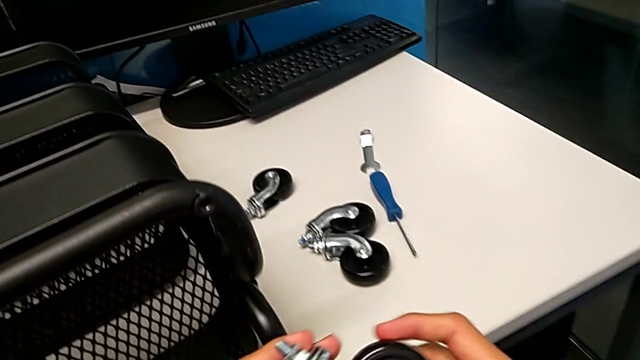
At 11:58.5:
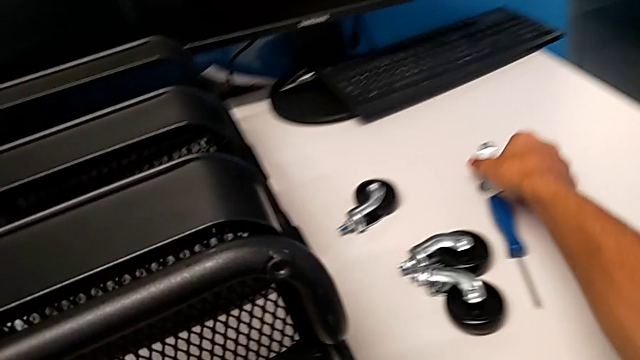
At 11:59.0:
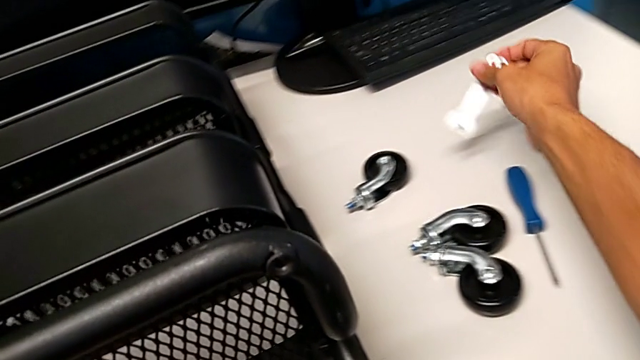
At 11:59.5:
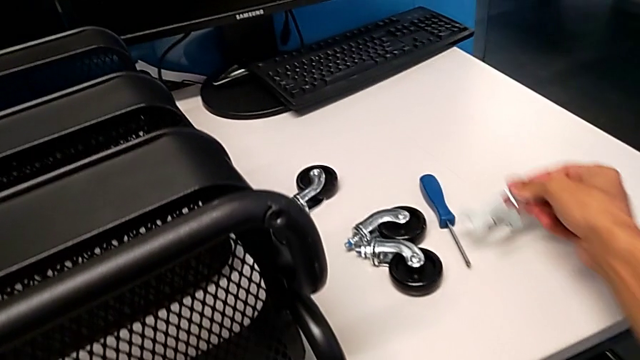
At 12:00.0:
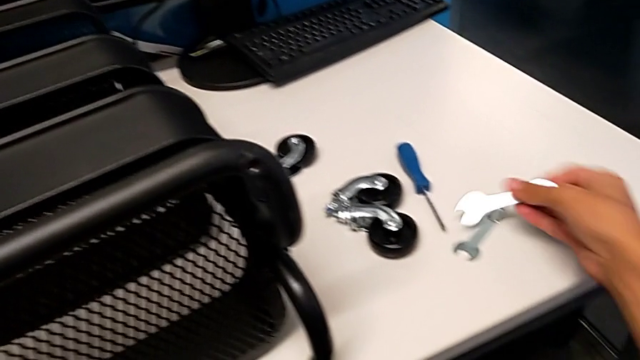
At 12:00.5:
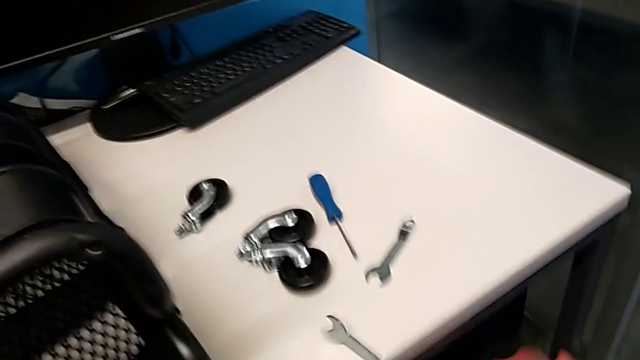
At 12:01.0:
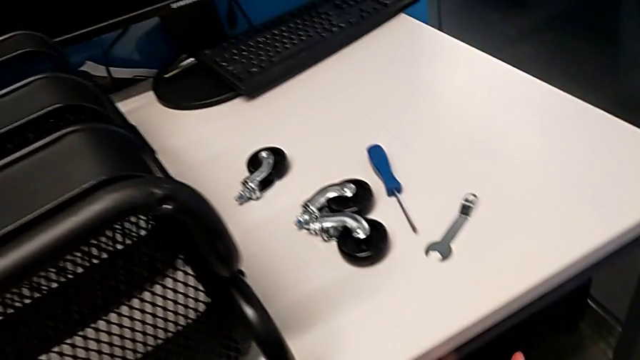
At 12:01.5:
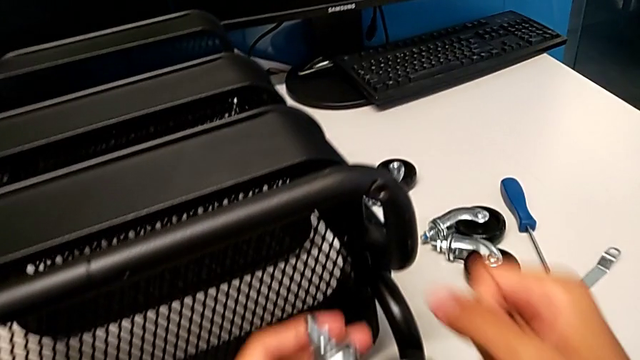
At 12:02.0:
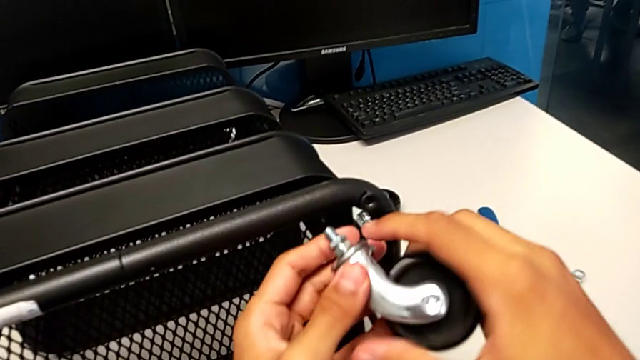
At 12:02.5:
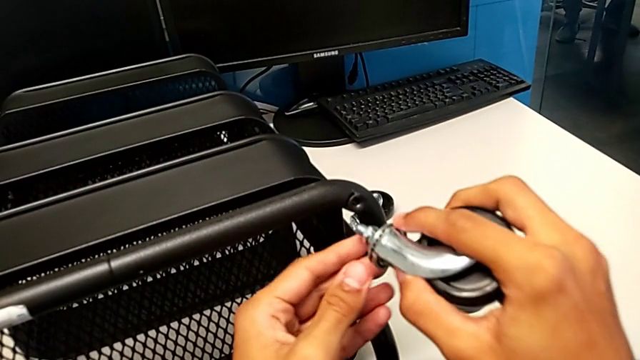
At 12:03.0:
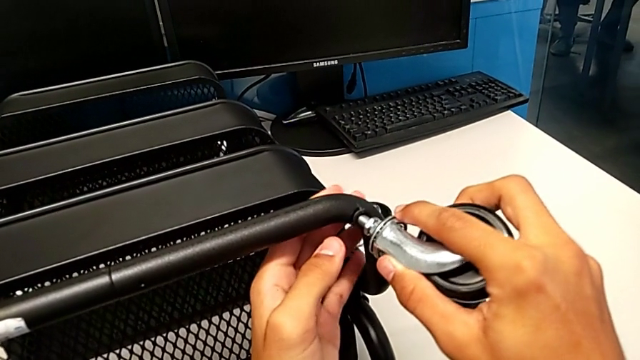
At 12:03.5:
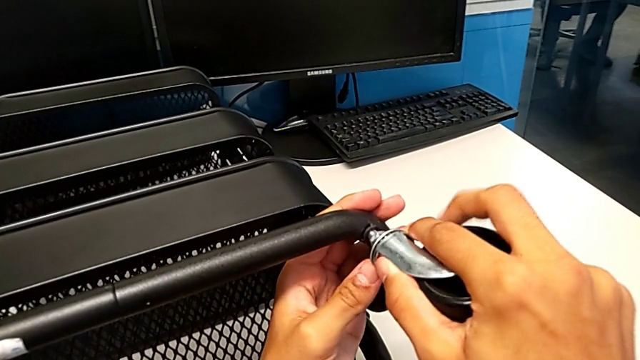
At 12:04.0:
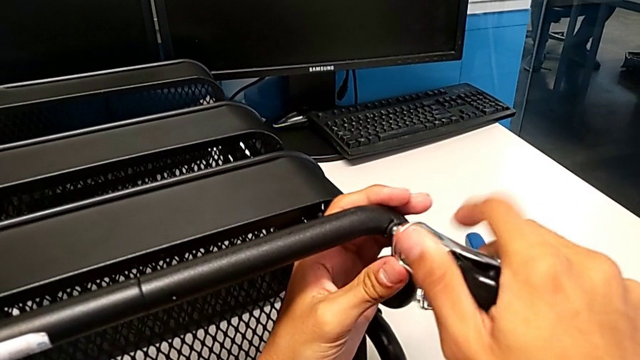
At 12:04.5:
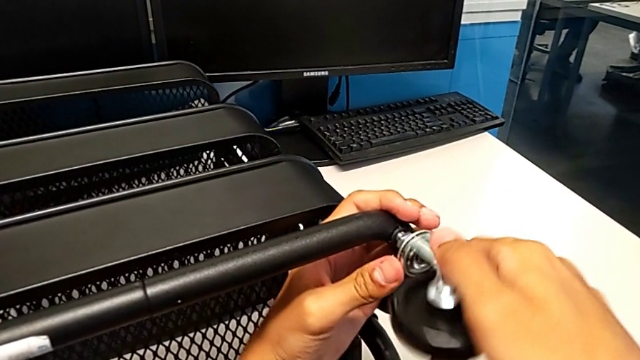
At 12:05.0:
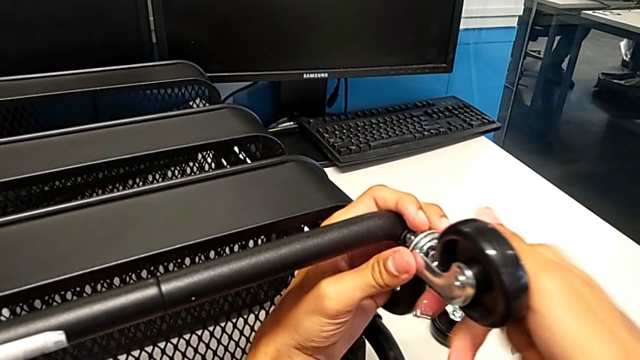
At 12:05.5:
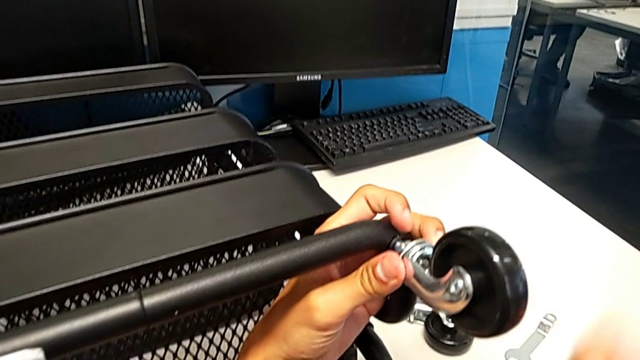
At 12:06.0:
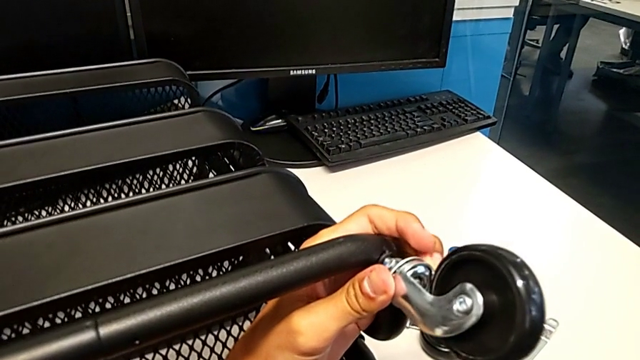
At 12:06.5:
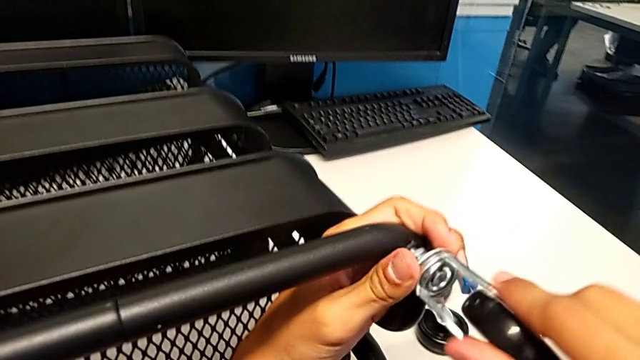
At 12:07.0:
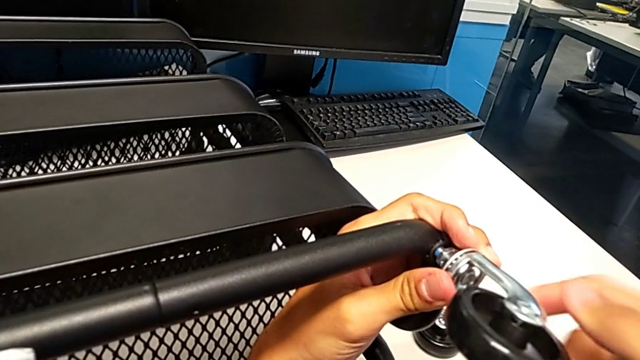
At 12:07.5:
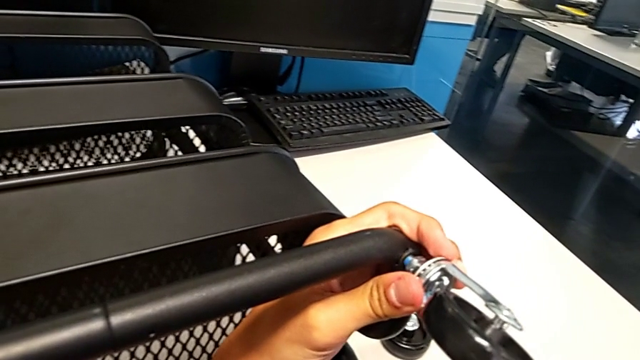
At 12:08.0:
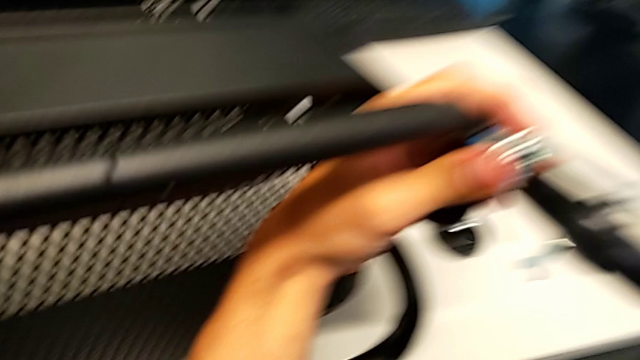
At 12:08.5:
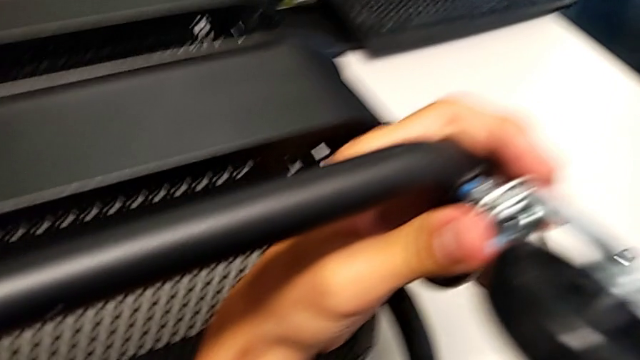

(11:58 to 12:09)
The camera wearer is assembling the shelf's wheels. They grab the hexagonal wrench, place it twice, insert the wheel and screw it.

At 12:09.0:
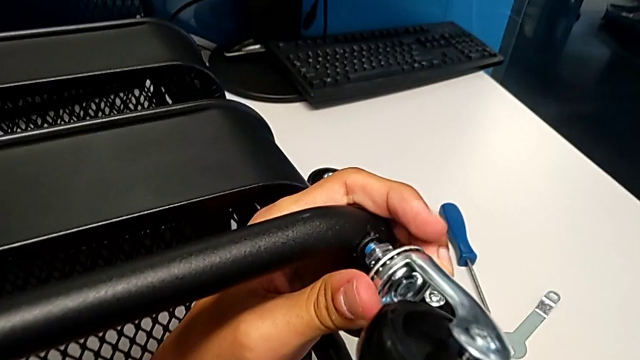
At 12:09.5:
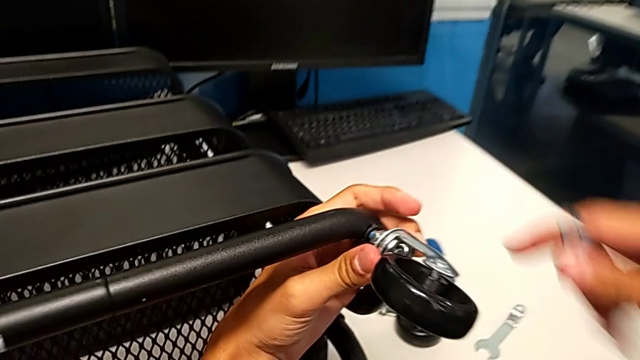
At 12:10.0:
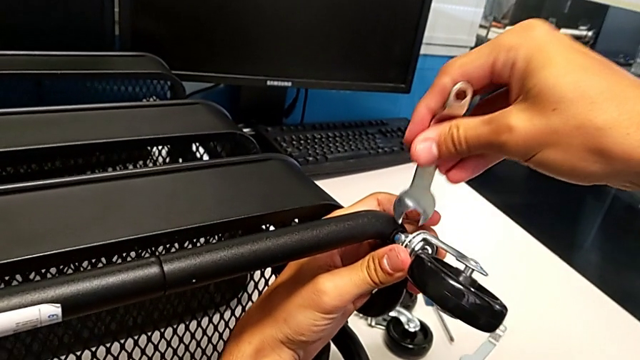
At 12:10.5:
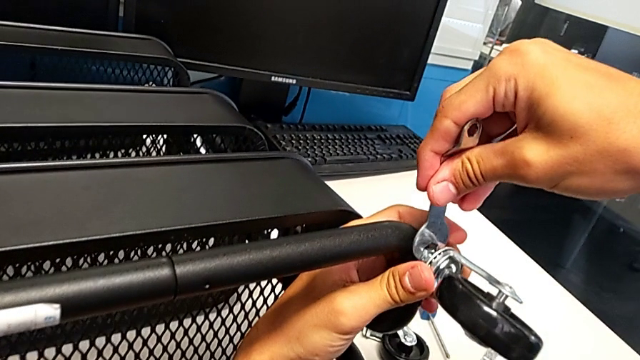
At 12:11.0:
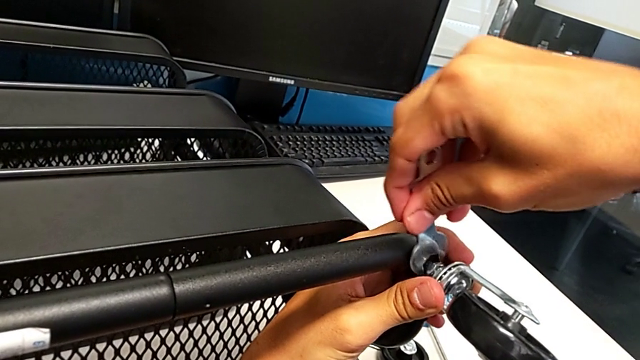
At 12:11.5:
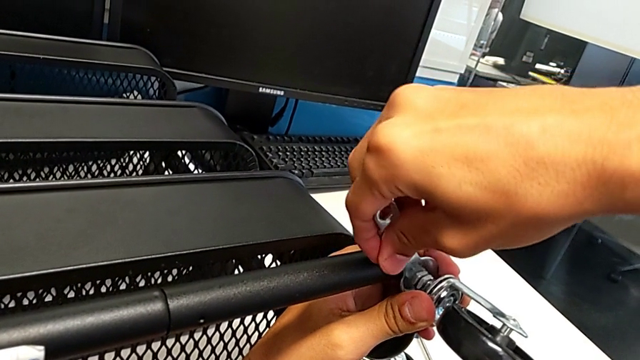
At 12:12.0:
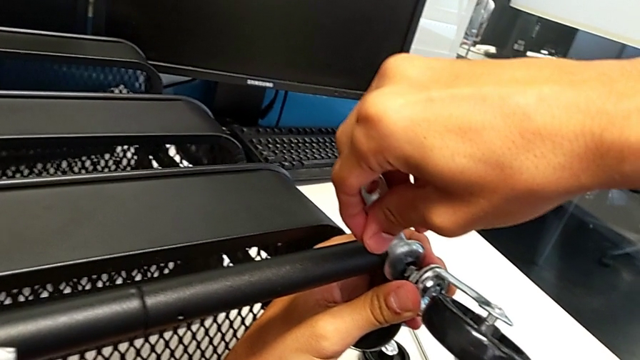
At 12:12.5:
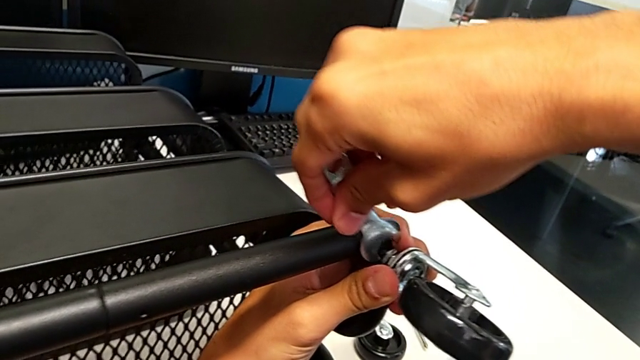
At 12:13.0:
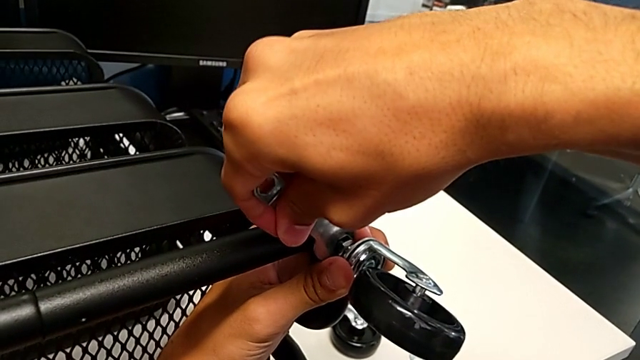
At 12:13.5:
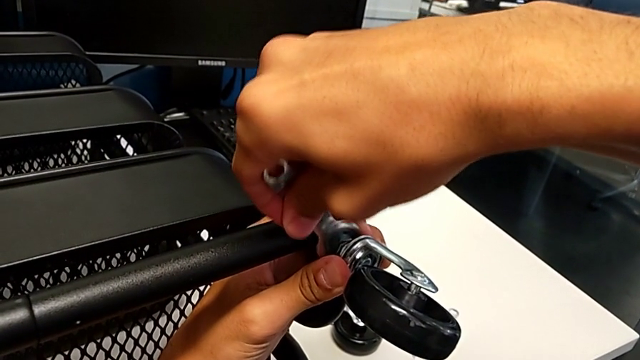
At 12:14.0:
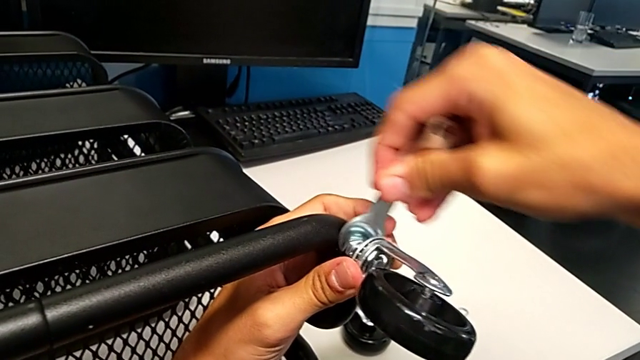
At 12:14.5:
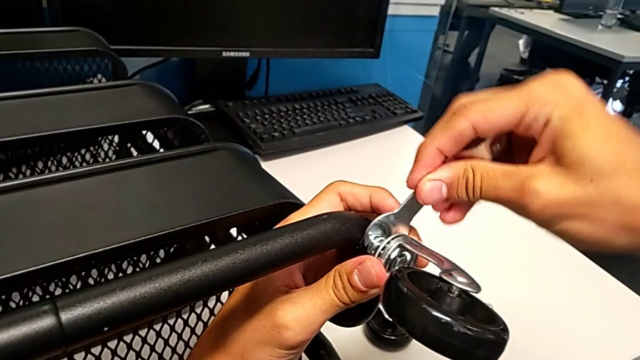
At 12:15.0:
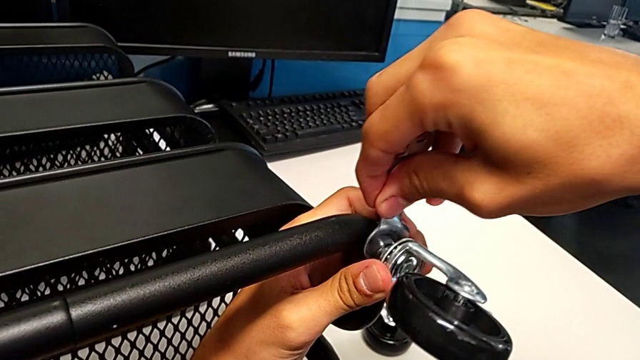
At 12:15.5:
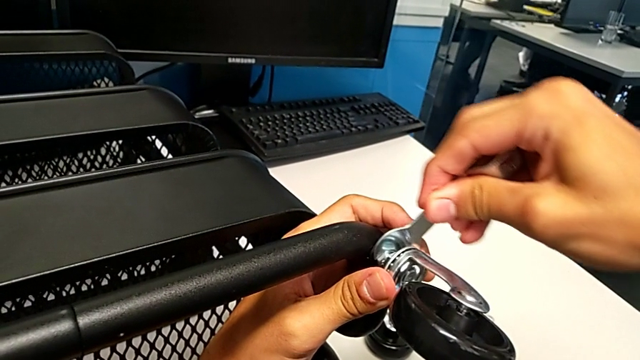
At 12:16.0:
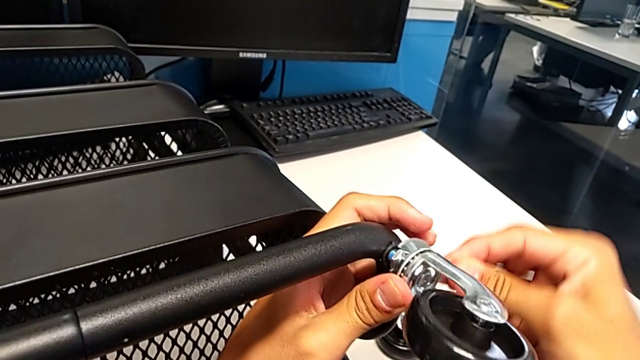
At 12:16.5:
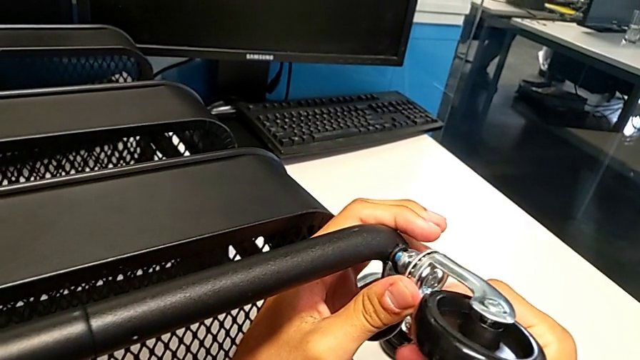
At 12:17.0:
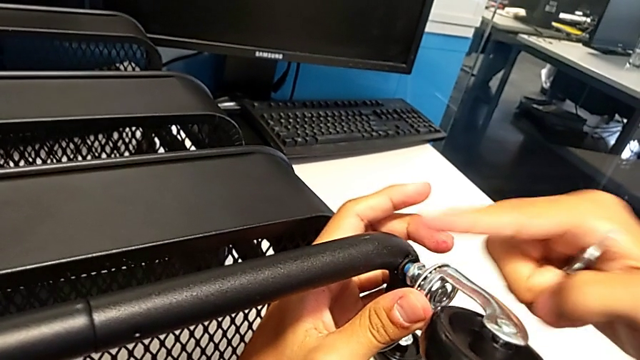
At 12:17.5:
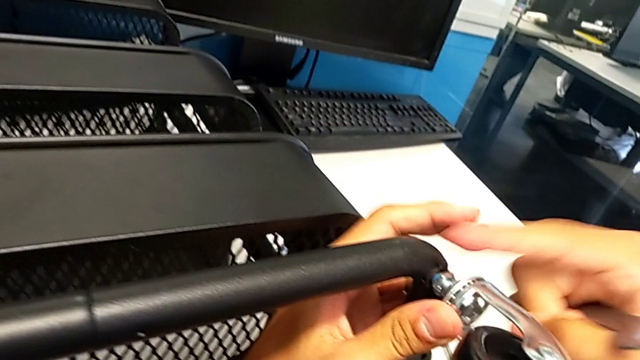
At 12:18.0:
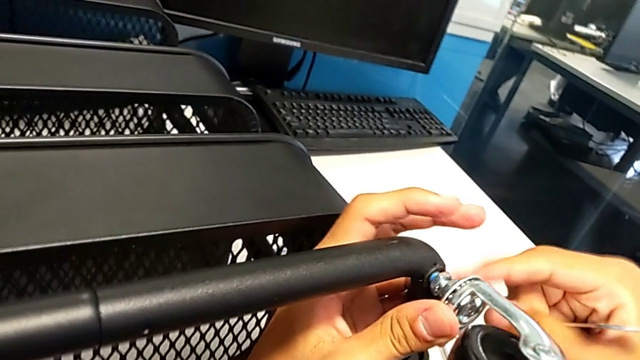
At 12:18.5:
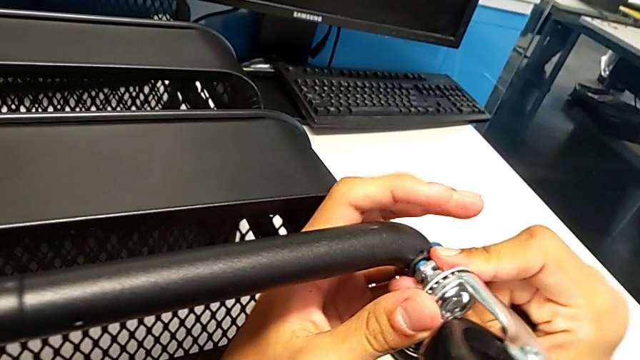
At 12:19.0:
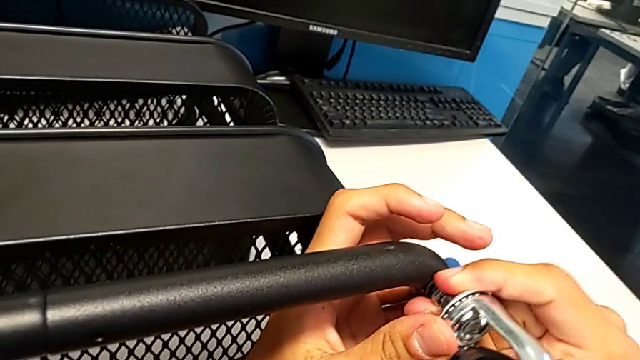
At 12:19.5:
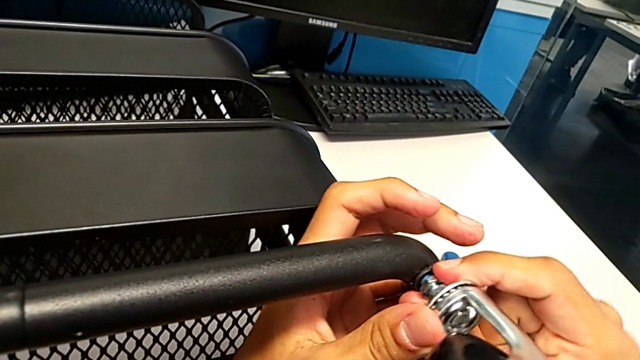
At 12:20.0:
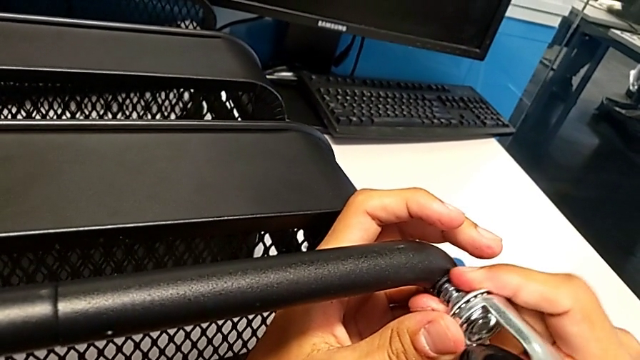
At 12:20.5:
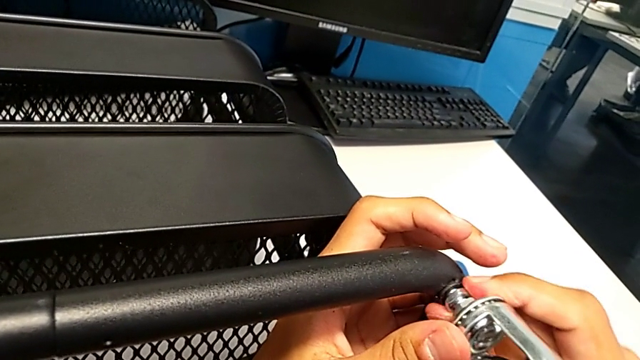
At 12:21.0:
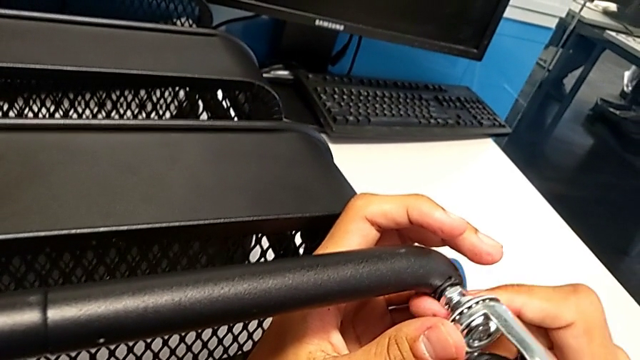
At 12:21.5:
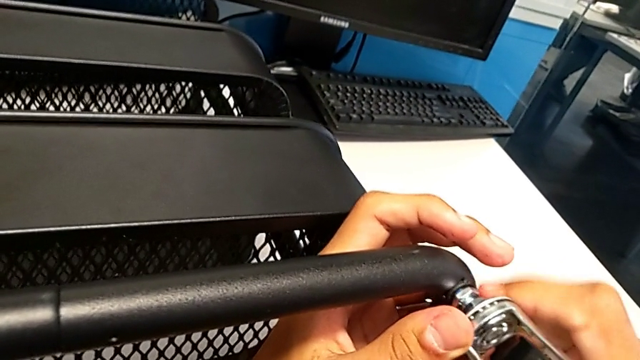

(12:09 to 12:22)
The camera wearer is assembling the shelf's wheels. They grab the hexagonal wrench, insert it, screw the wheel, withdraw the hexagonal wrench and screw the wheel.
